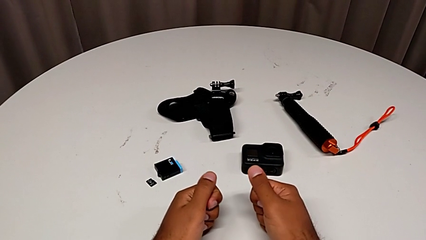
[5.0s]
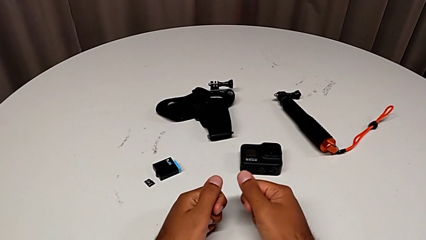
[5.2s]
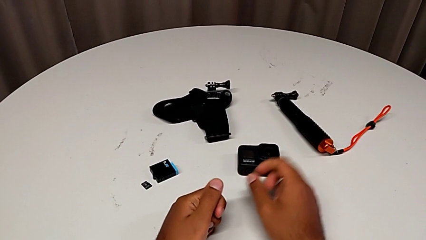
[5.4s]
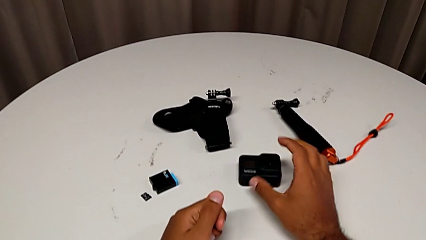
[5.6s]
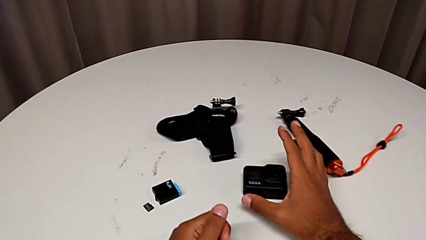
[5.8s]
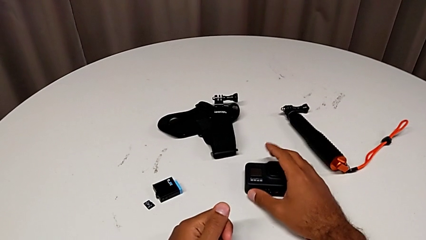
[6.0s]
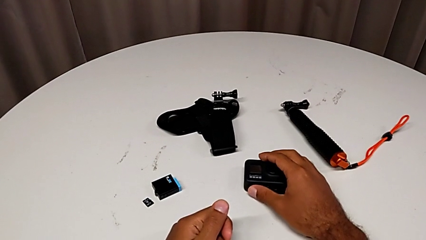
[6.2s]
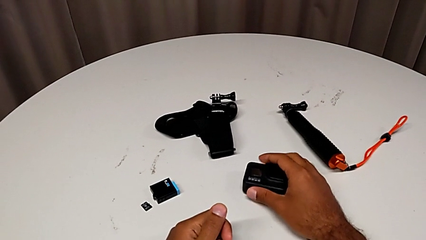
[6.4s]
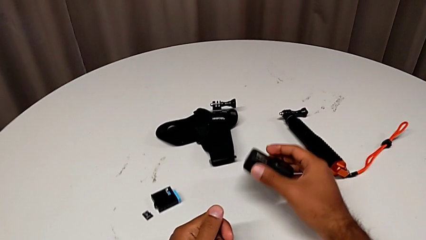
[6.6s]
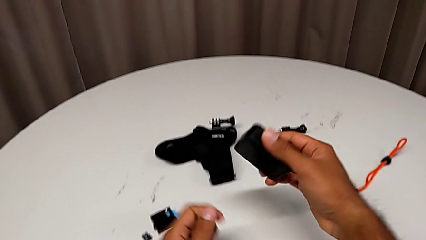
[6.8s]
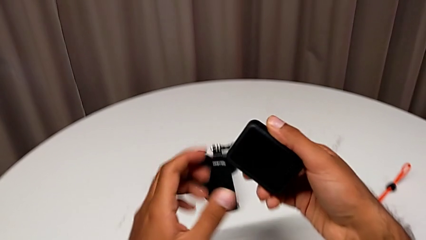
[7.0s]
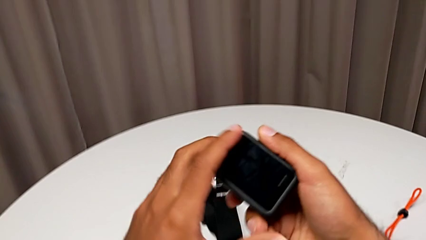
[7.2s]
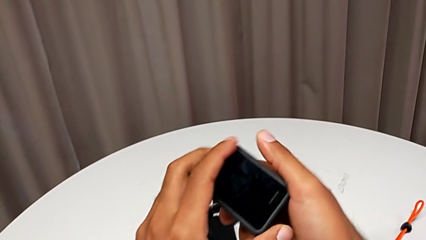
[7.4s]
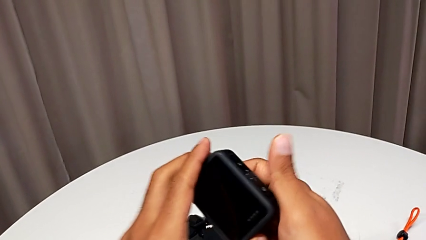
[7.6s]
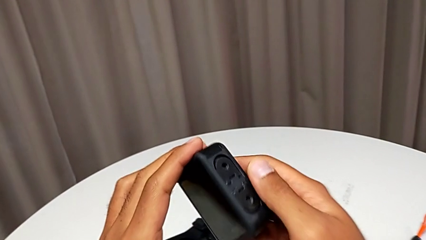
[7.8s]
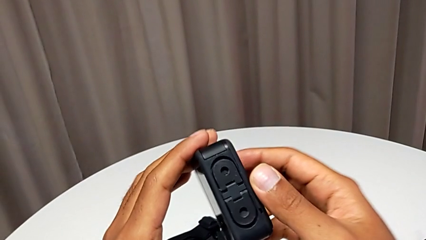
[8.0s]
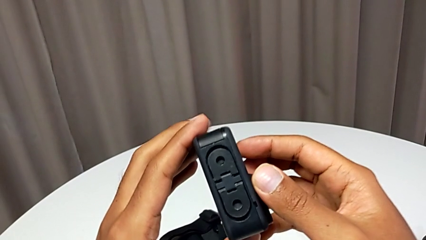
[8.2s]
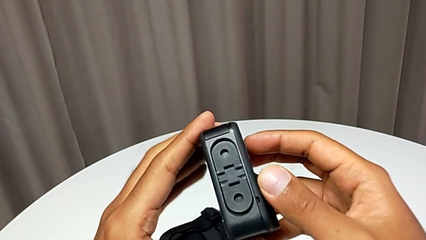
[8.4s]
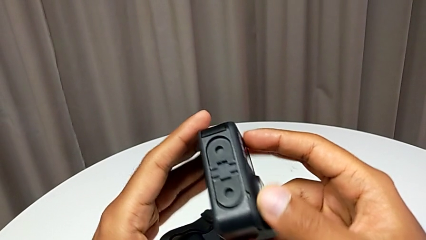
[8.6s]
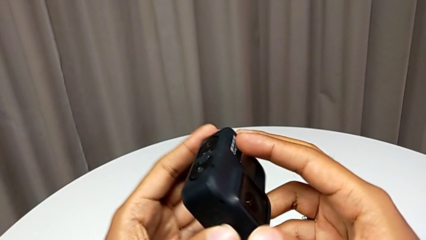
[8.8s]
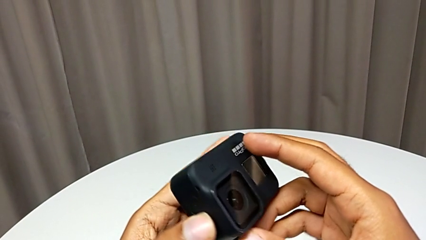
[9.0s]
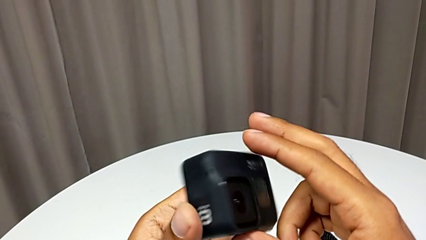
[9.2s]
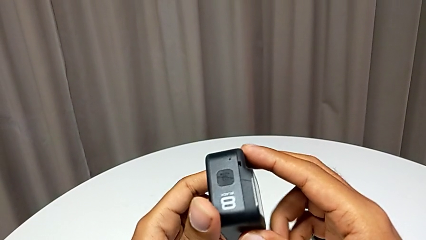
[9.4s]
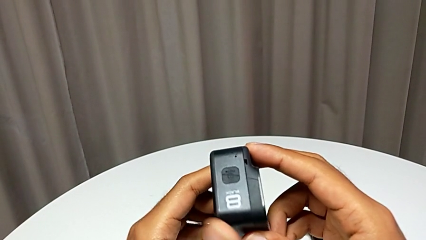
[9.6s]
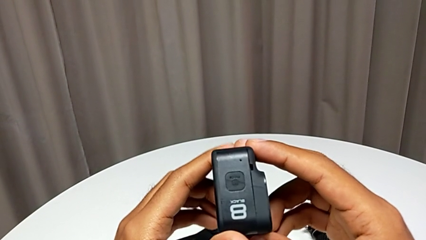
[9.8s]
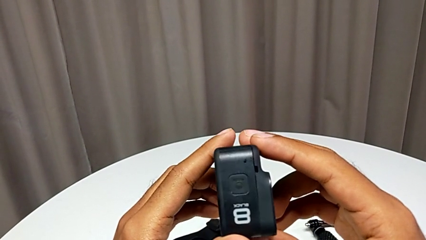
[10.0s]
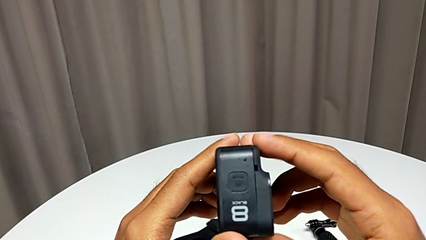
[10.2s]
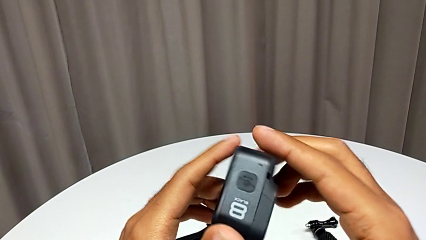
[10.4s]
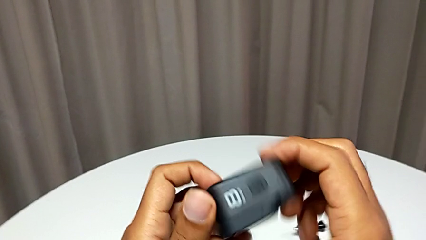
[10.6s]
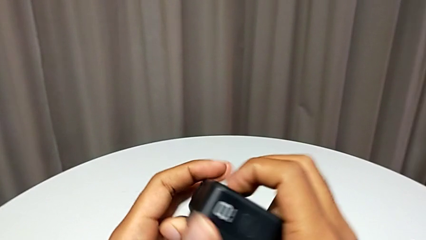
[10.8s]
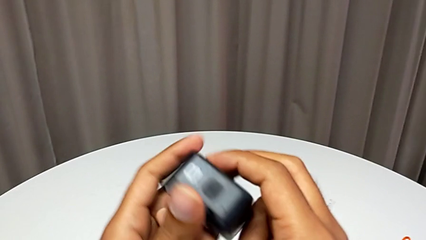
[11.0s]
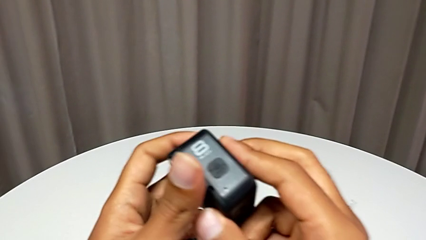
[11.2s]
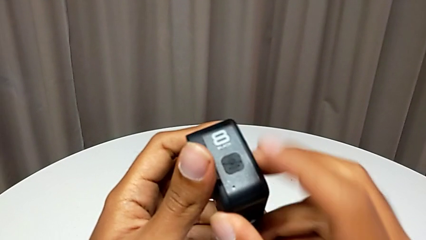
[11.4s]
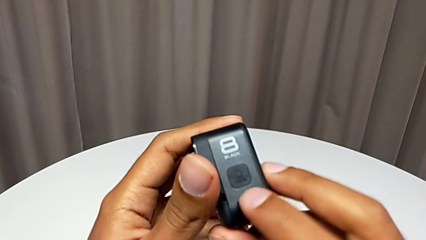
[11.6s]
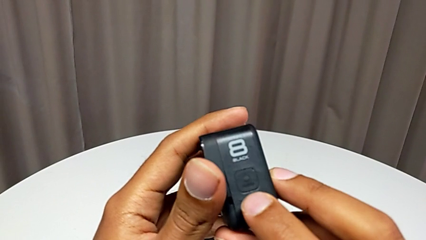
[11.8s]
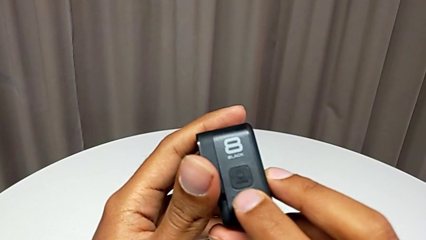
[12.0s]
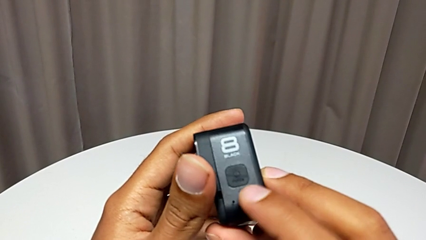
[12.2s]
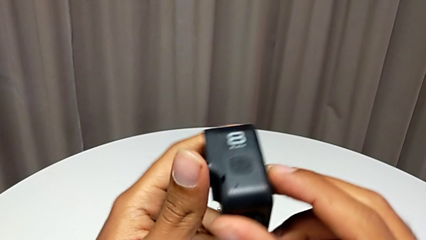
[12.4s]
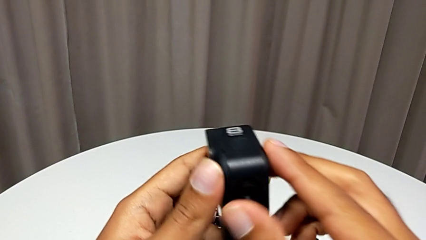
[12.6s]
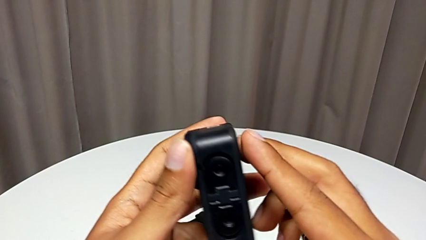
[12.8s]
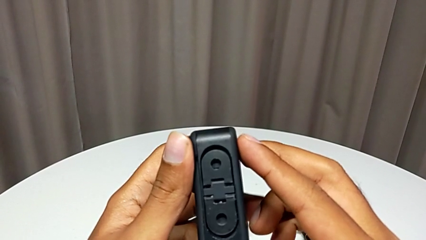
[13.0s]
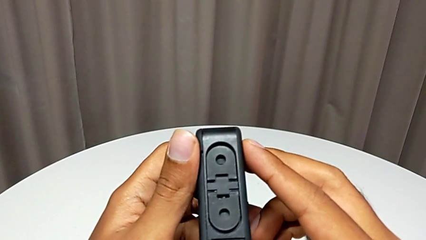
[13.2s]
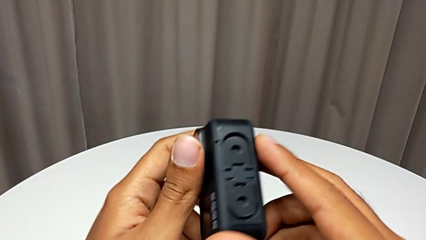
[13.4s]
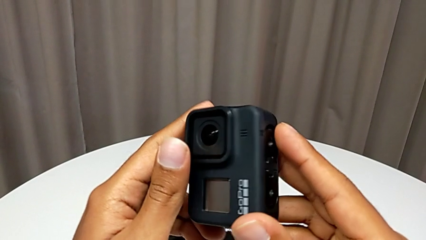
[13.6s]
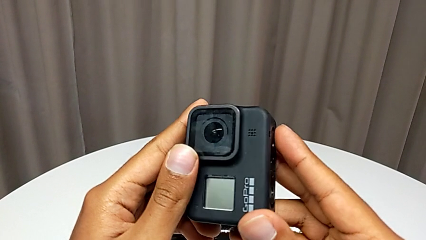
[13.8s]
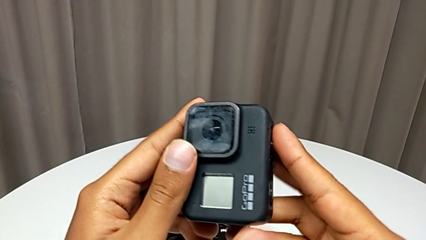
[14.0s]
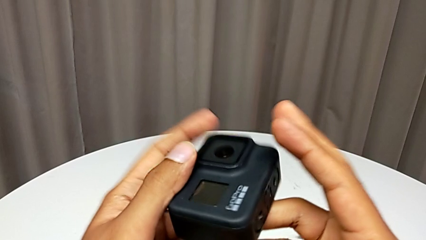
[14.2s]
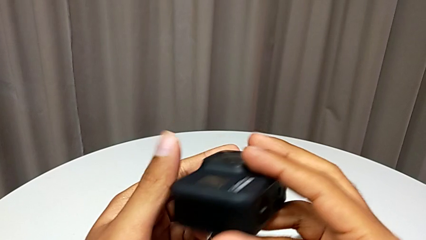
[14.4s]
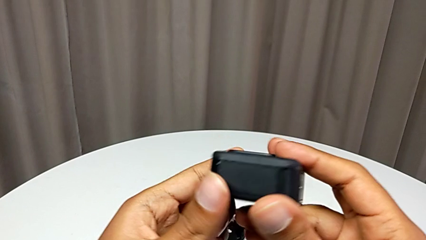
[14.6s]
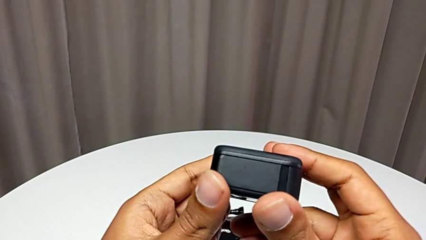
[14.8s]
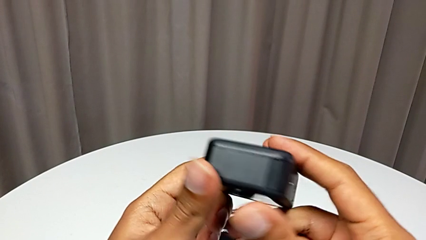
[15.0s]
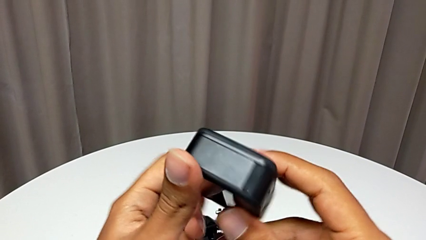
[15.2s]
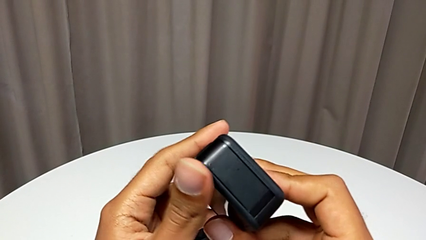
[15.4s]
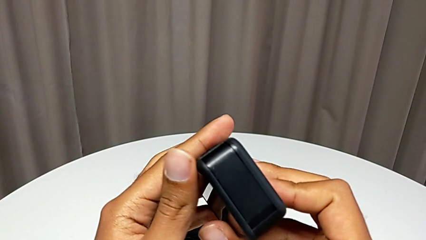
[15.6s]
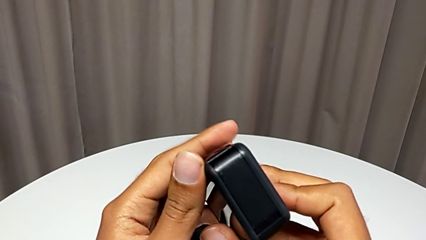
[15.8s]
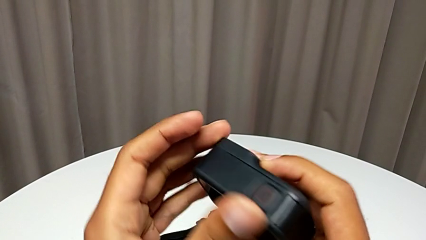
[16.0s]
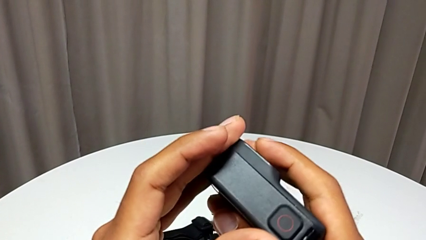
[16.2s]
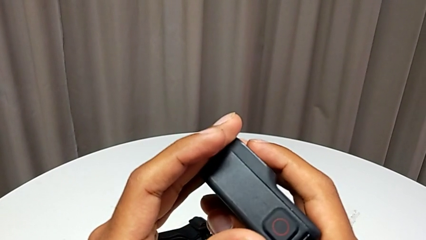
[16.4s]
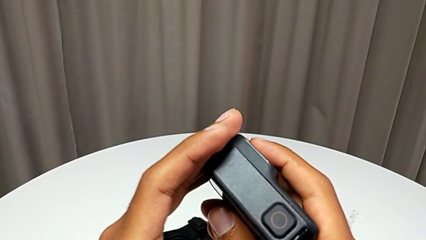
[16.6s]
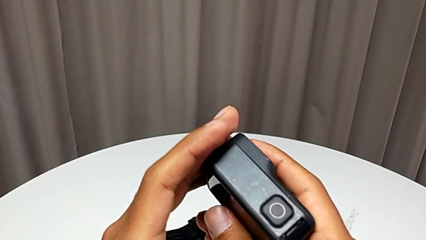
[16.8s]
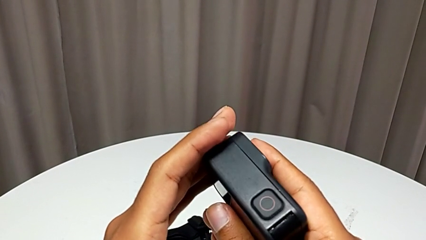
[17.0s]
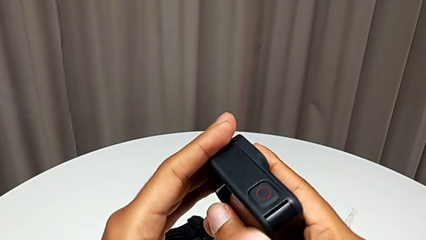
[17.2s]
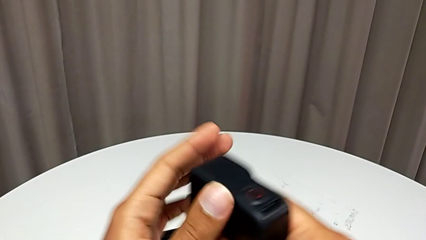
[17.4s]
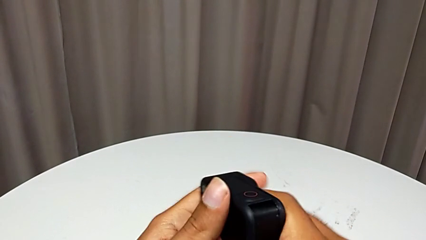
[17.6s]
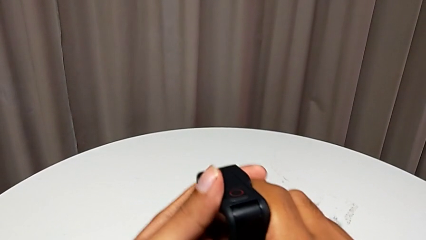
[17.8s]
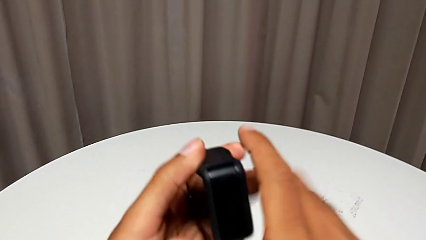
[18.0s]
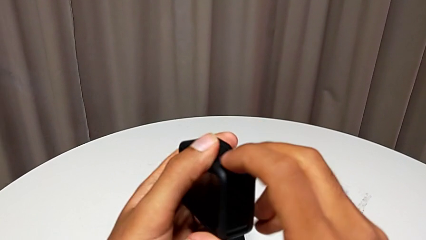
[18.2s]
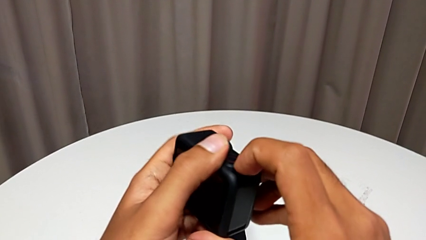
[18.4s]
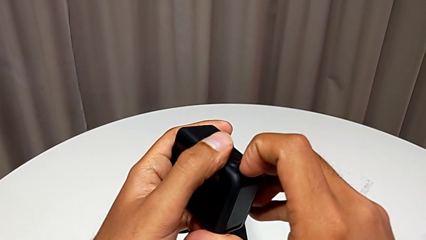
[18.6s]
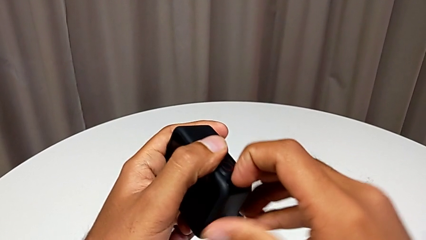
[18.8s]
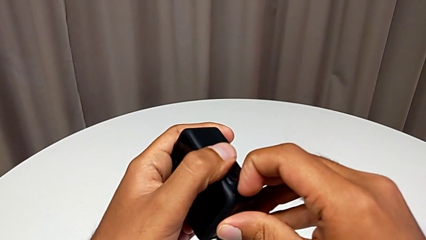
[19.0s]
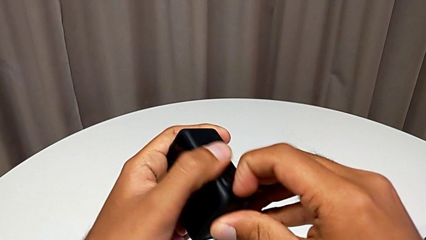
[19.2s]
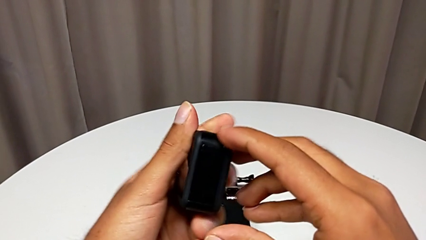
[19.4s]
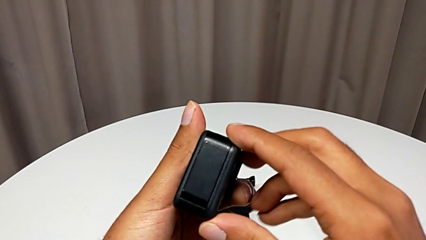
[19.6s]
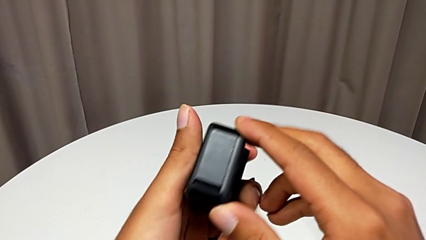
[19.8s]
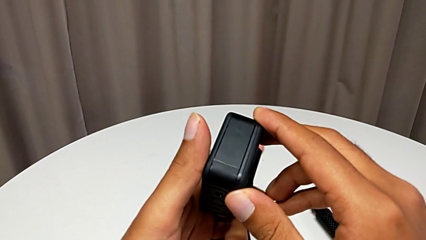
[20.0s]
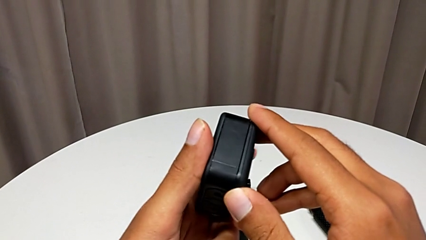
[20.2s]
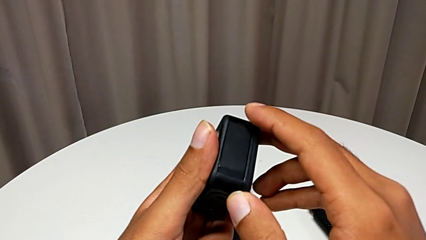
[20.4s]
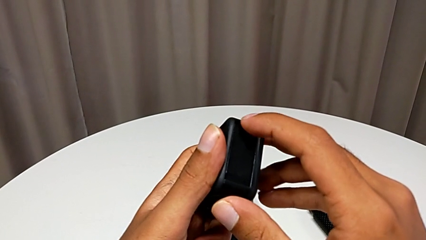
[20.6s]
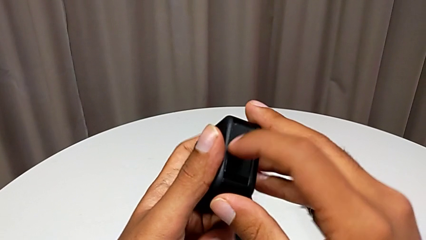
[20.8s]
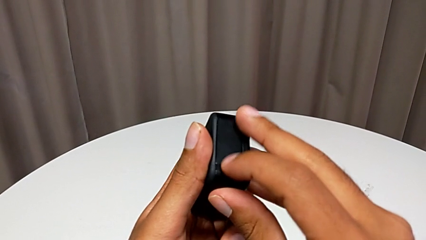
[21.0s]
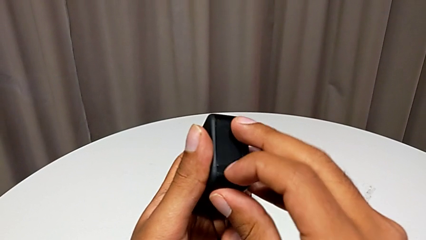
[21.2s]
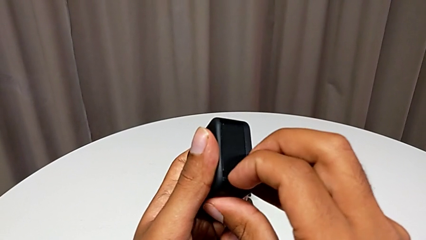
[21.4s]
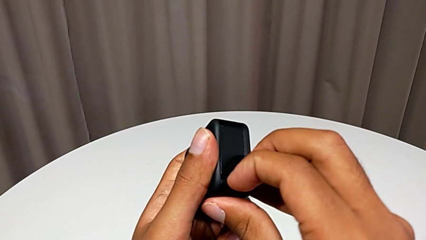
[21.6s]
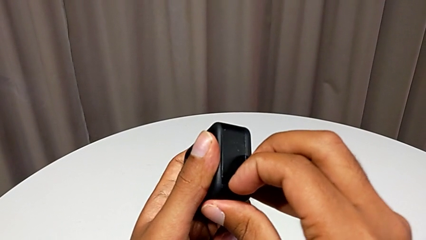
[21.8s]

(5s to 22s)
The camera wearer is opening the battery door. They grab the GoPro three times, inspect it twice, wrongly open the battery door twice and pull the battery door.
